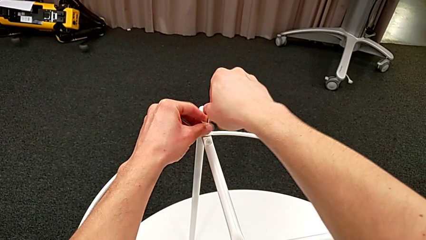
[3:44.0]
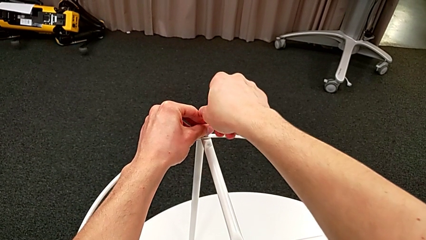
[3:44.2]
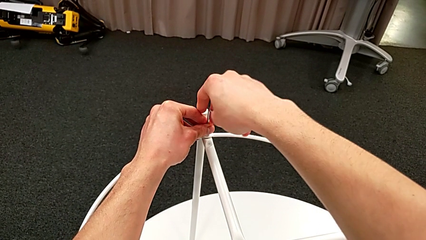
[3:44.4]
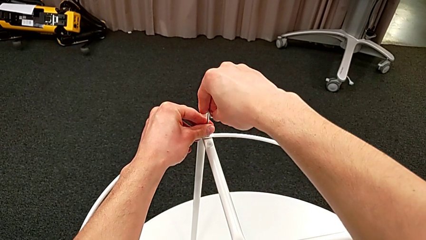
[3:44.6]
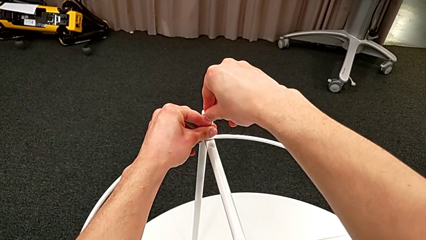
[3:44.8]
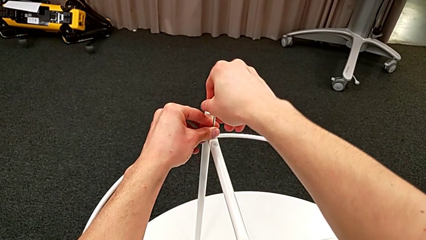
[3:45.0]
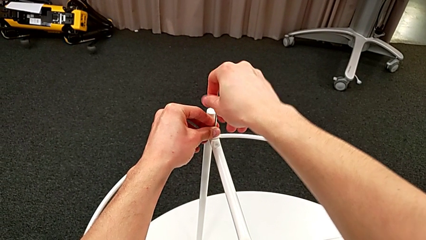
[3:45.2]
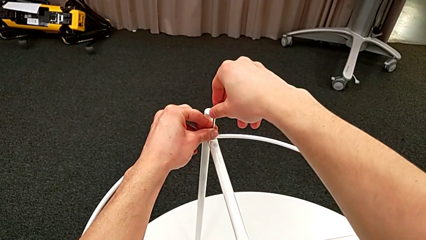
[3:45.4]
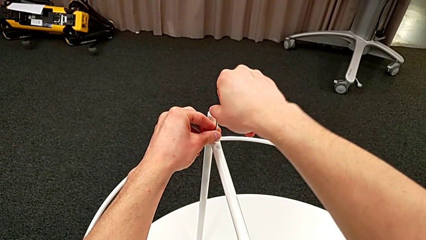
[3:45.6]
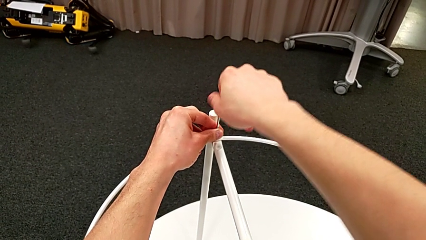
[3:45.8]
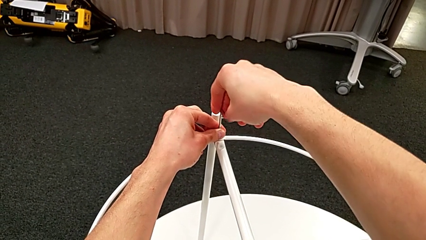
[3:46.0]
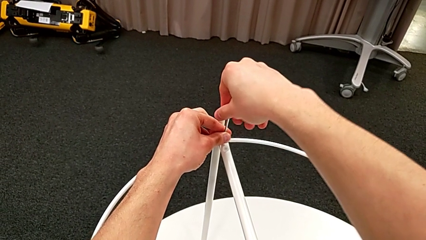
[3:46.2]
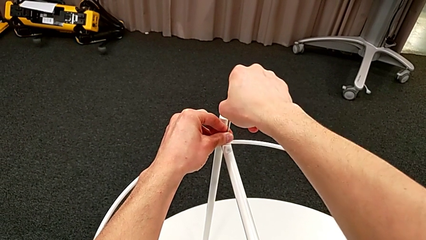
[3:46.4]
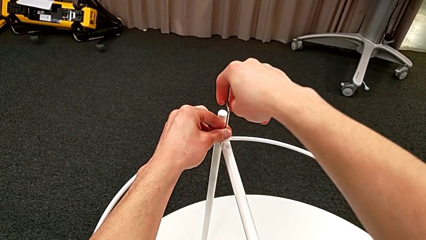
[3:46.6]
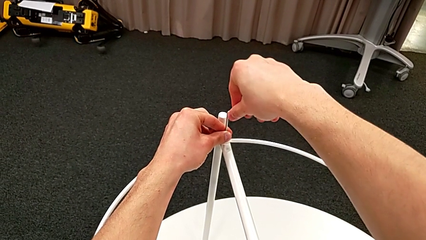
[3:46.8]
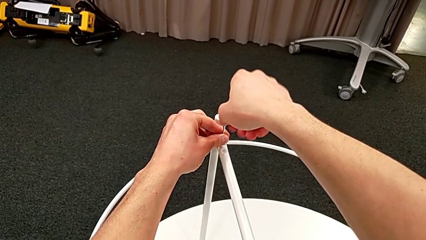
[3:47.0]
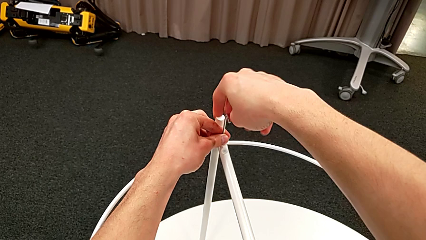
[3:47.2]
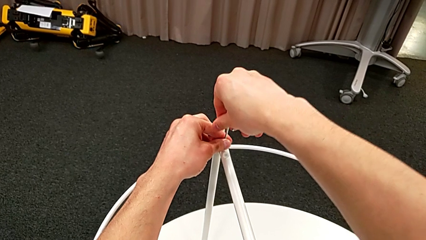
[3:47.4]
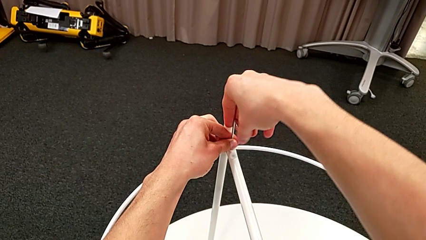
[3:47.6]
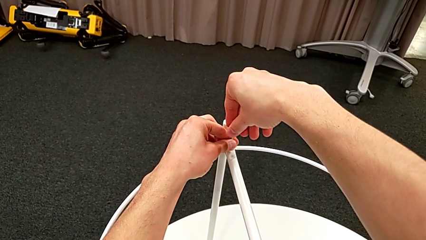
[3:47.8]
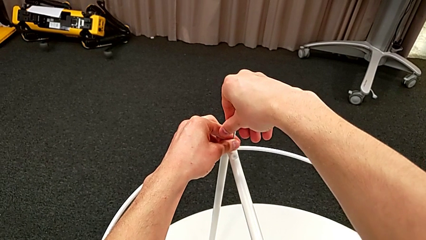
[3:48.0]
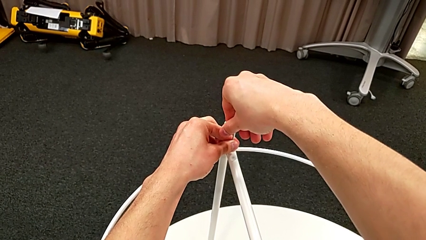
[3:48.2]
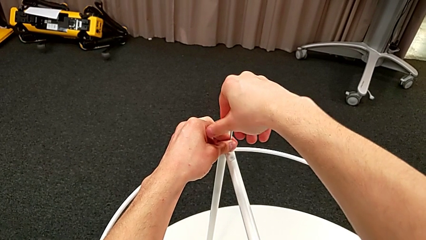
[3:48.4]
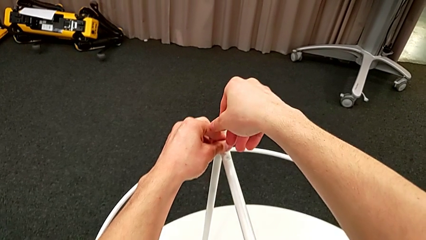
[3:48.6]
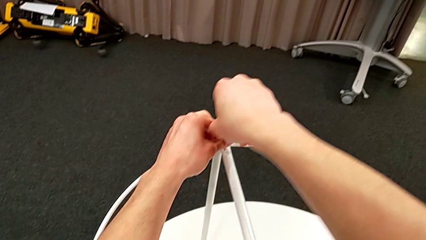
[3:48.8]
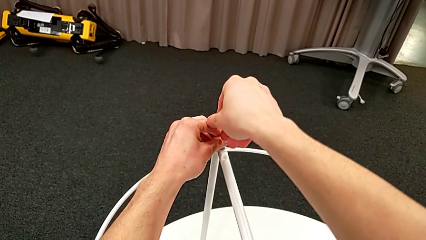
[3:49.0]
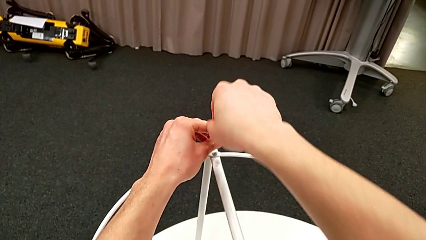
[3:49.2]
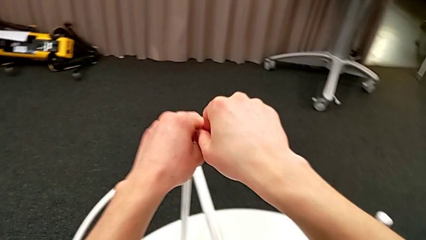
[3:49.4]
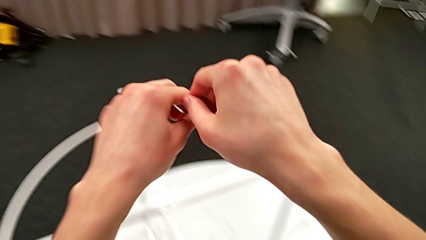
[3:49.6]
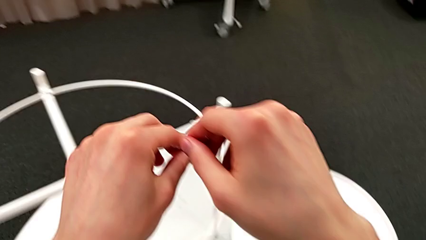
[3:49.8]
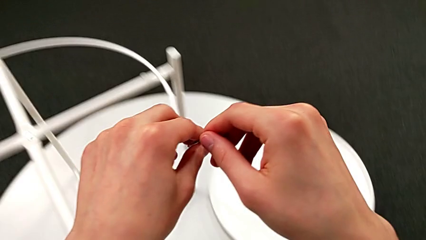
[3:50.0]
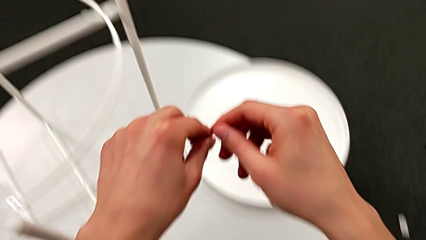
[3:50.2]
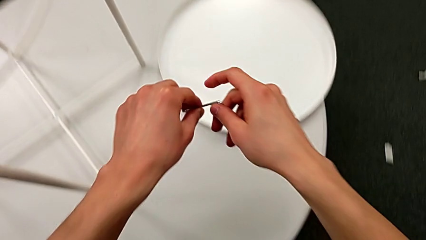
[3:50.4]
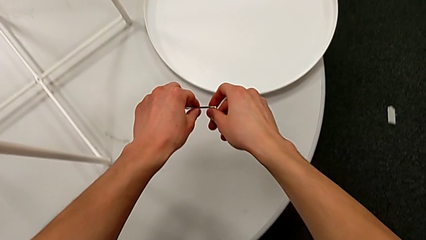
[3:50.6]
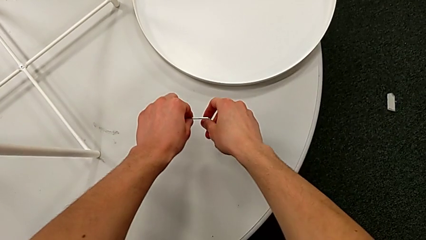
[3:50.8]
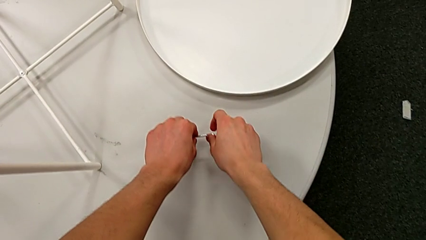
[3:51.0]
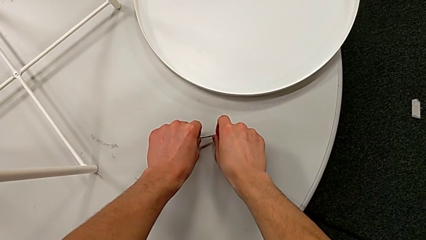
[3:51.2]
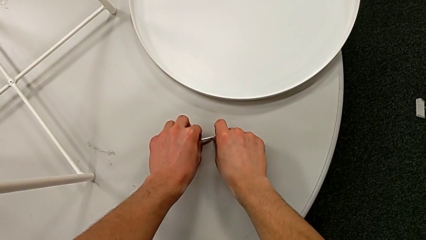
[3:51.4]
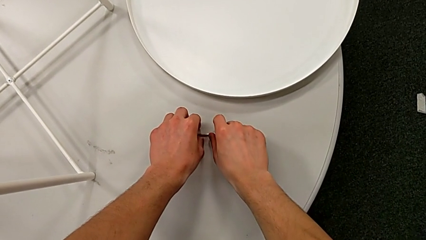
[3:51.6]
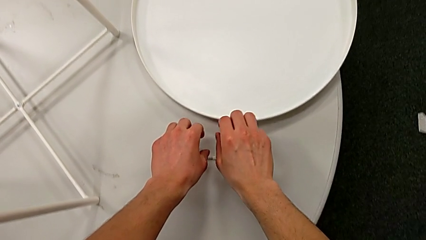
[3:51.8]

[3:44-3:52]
The camera wearer is screwing the hex socket head into the circle. They screw the hex socket head, withdraw the Allen wrench and place it.

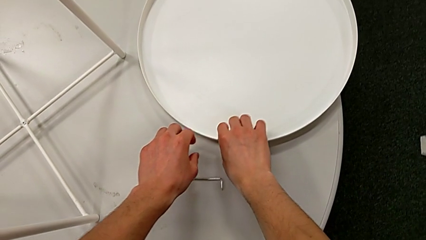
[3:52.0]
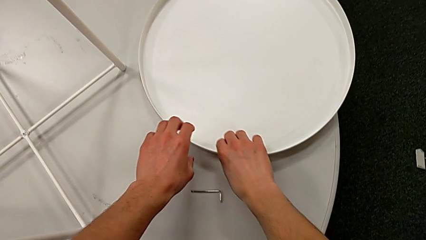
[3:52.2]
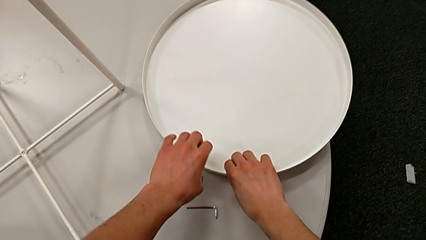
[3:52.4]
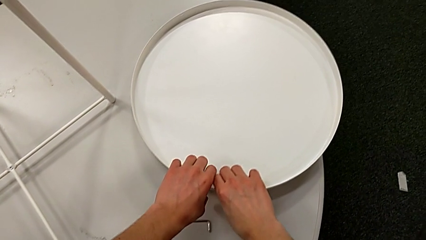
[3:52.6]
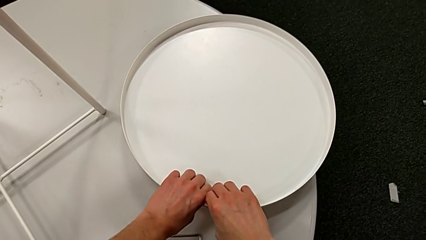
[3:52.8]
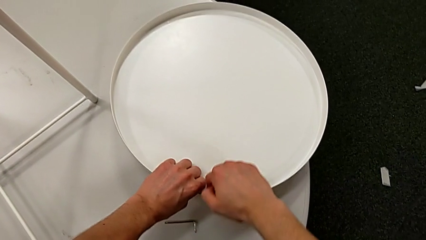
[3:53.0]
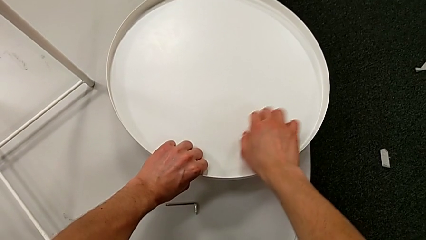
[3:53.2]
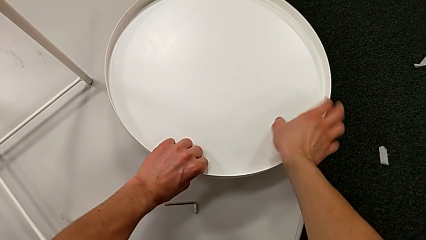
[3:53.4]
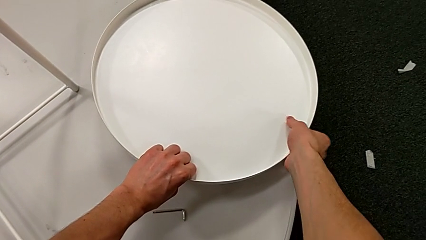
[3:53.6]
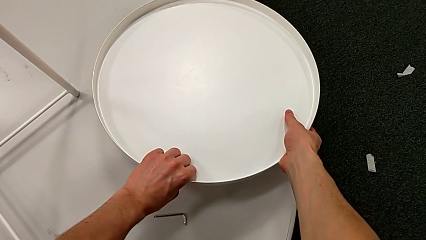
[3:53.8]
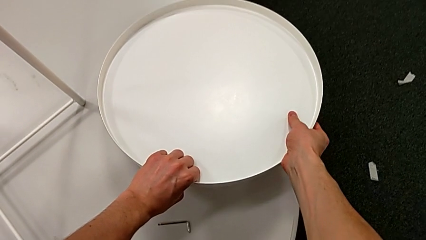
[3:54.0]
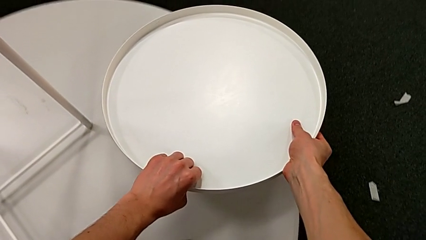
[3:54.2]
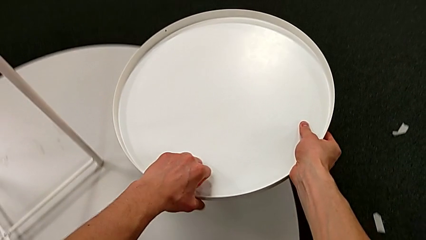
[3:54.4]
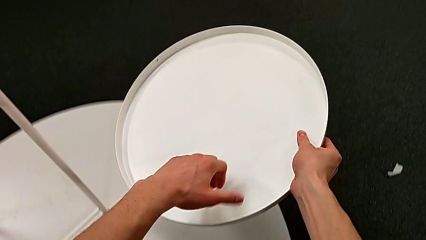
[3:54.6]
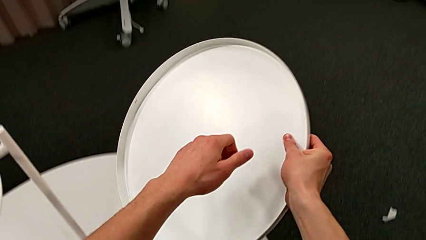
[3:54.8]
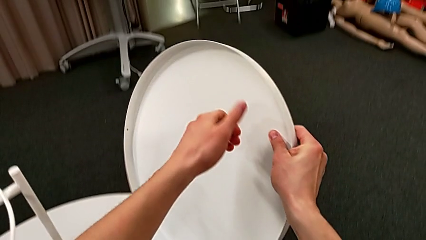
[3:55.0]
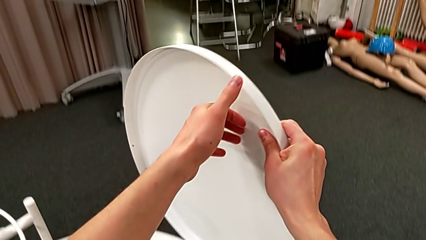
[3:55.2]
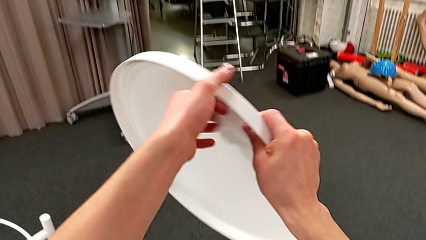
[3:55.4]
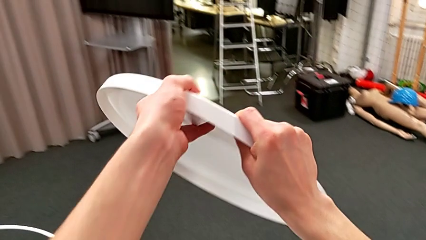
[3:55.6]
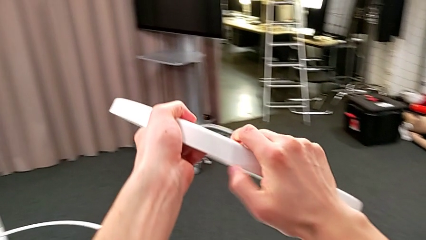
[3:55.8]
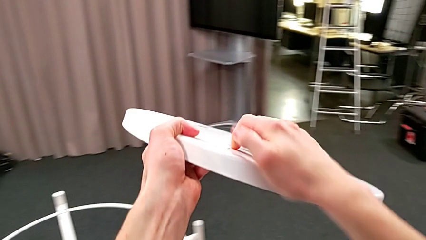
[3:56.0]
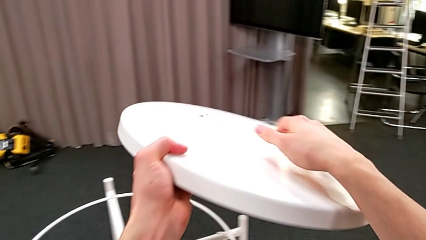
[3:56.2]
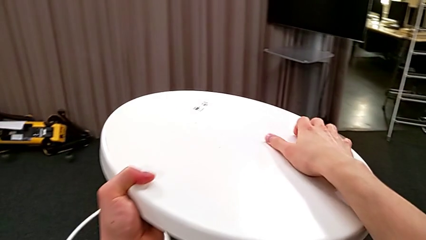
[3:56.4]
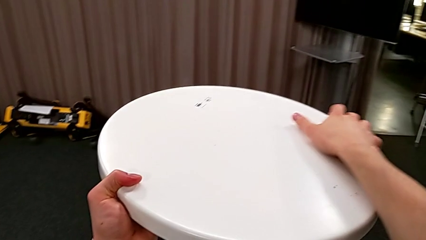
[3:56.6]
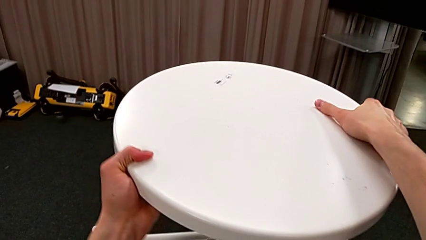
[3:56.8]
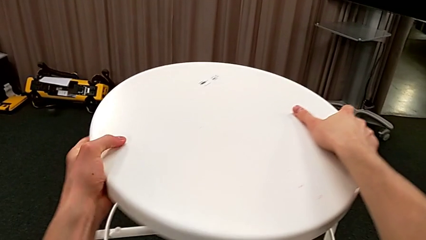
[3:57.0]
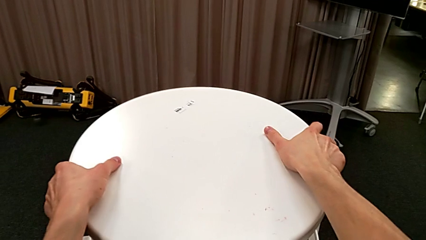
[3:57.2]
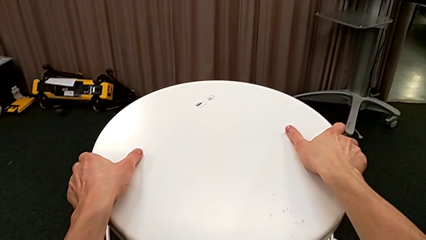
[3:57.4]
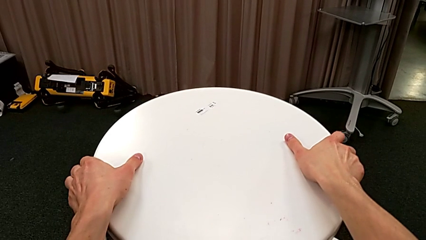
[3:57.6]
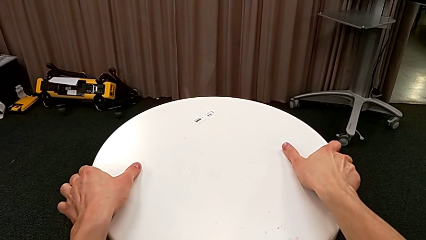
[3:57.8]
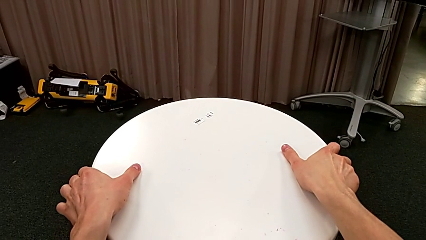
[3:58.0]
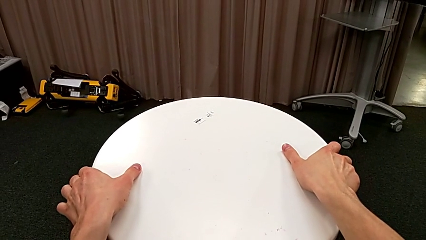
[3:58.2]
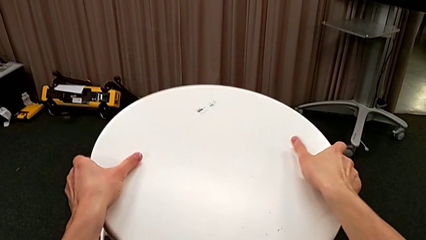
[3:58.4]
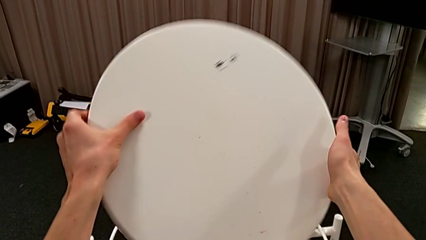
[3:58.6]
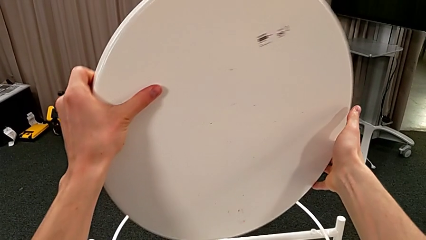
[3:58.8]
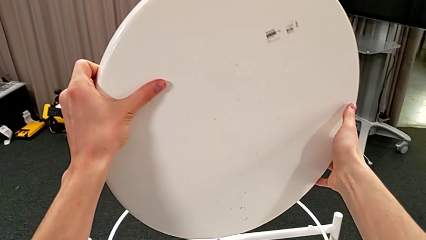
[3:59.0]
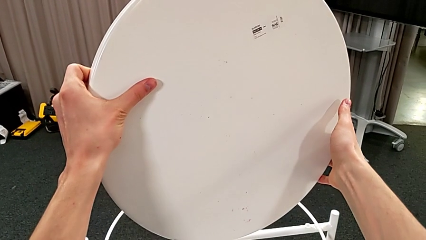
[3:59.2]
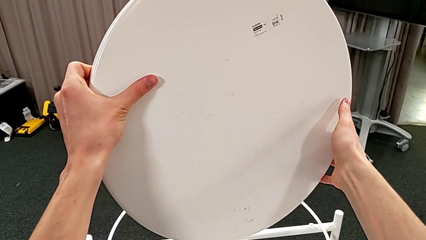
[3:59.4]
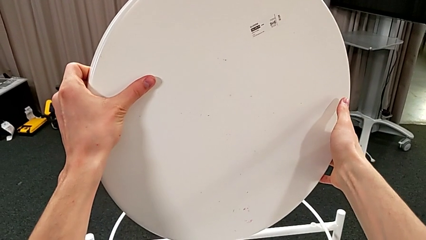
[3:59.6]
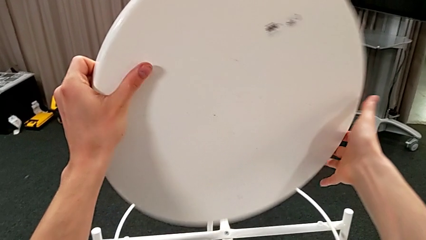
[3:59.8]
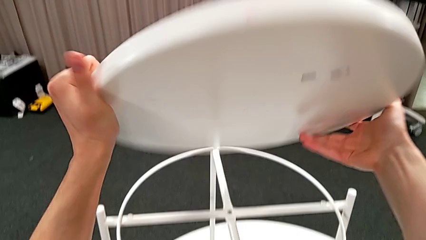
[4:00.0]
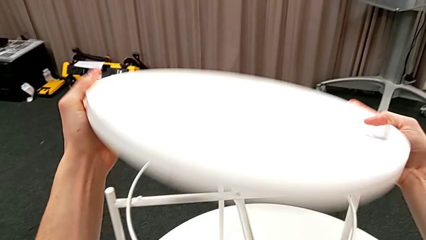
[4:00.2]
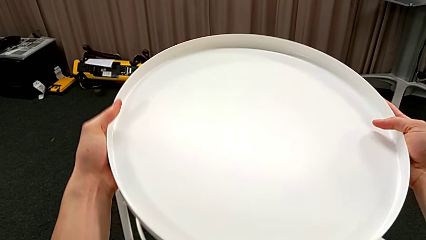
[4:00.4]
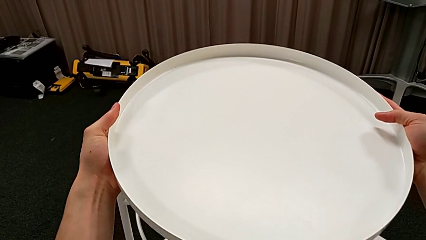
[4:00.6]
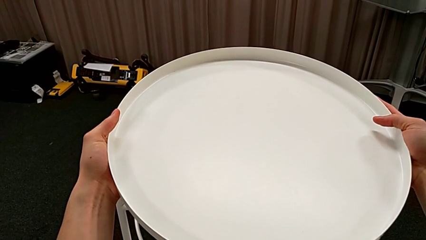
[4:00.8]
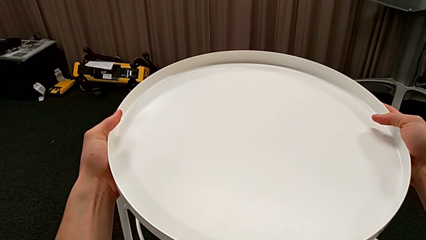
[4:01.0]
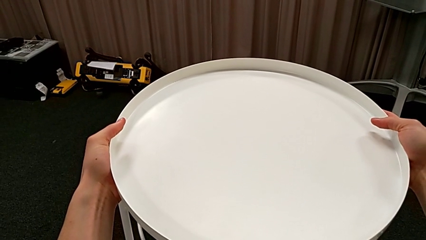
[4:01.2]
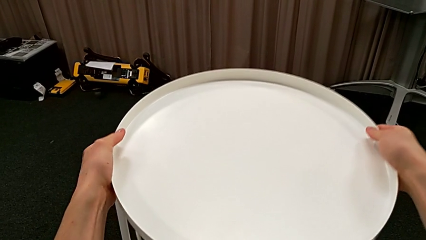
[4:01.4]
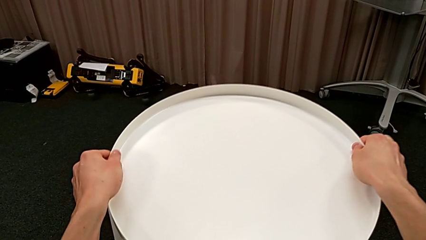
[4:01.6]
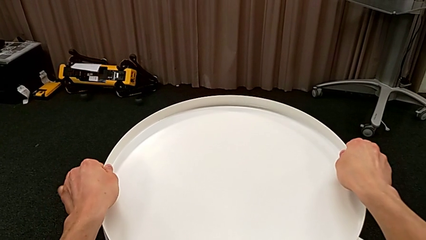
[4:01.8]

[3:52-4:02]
The camera wearer is assembling the table's tray. They grab the tray, wrongly rotate it, hold it and rotate it.
